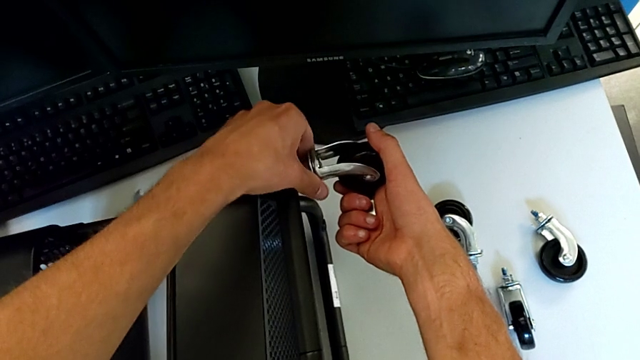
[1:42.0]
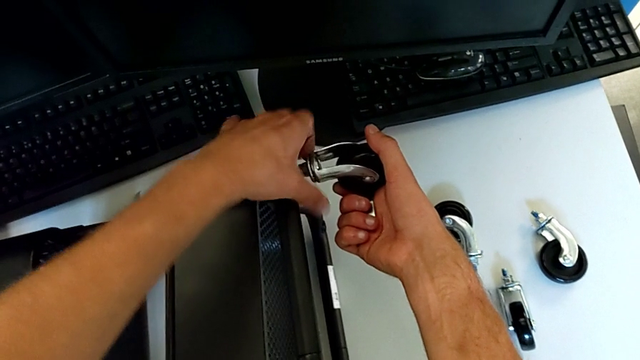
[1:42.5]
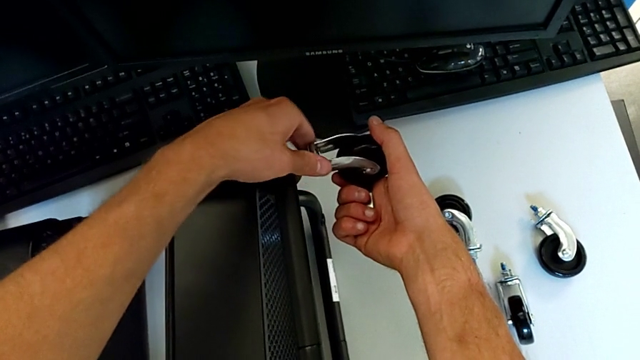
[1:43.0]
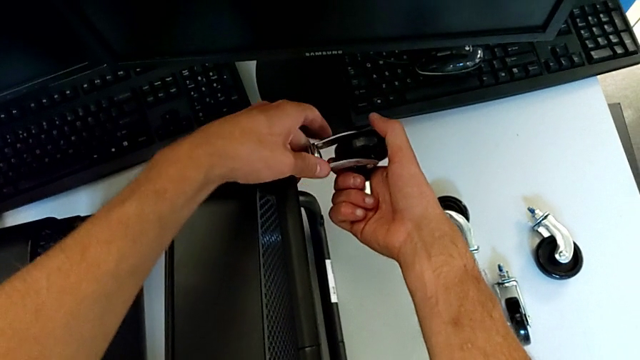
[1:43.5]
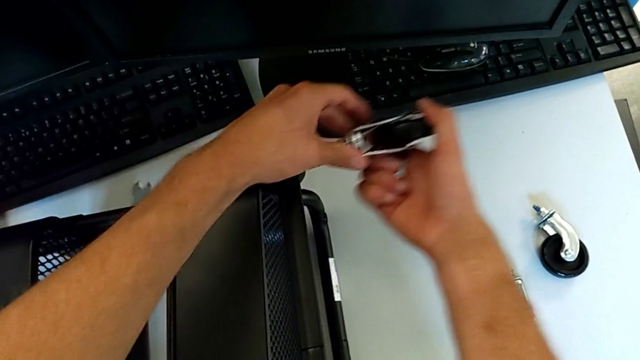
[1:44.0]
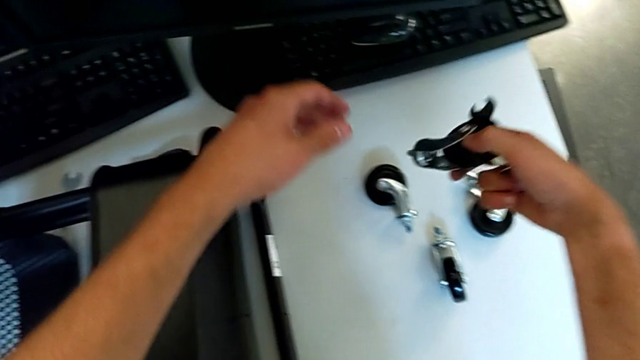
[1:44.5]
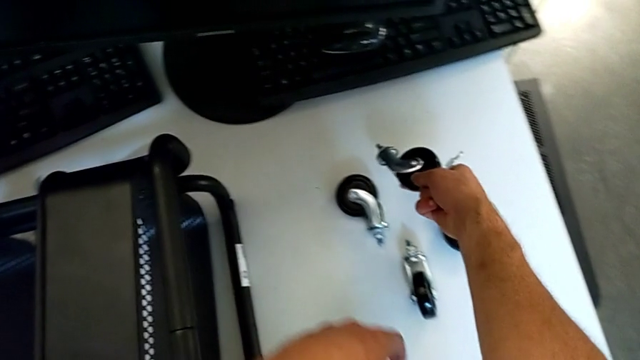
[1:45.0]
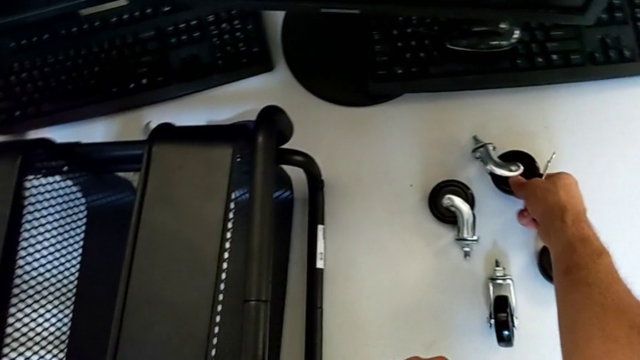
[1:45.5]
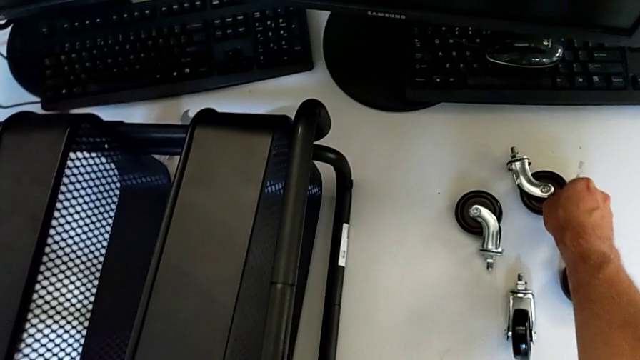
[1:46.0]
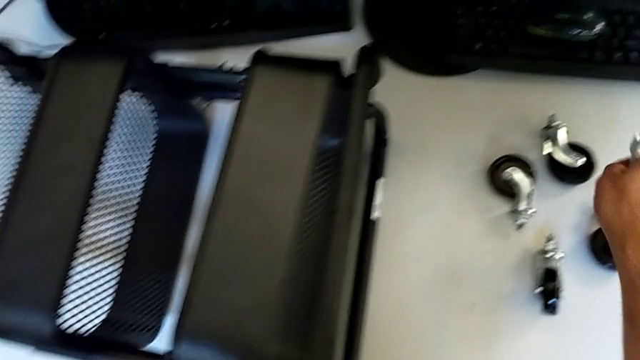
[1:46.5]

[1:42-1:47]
The camera wearer is disassembling the fourth wheel from the base frame. They unscrew the fourth wheel, disassemble it and place it.

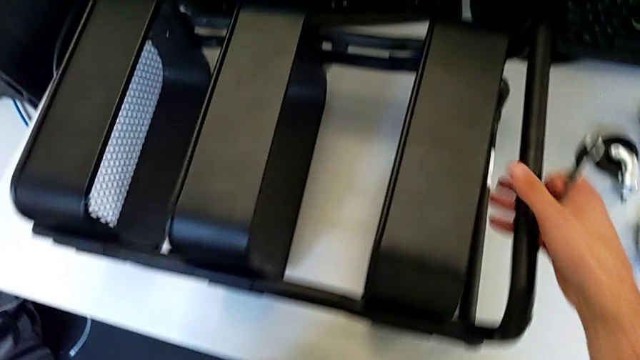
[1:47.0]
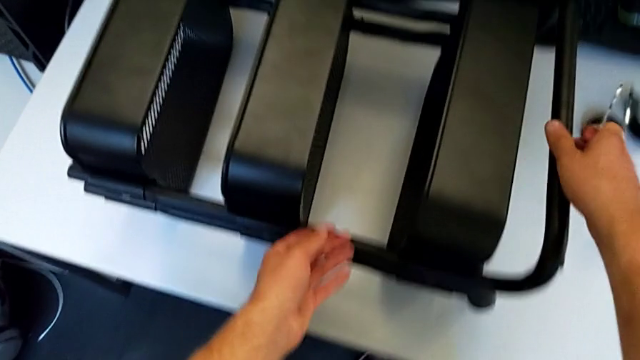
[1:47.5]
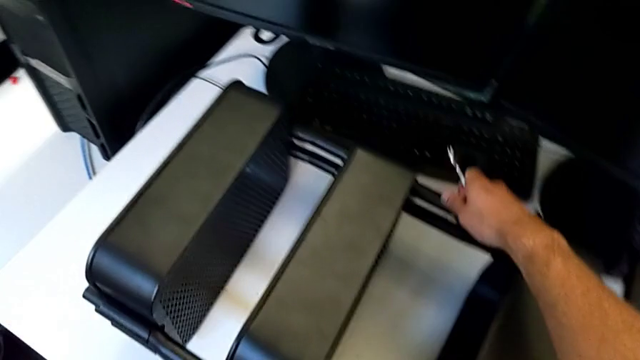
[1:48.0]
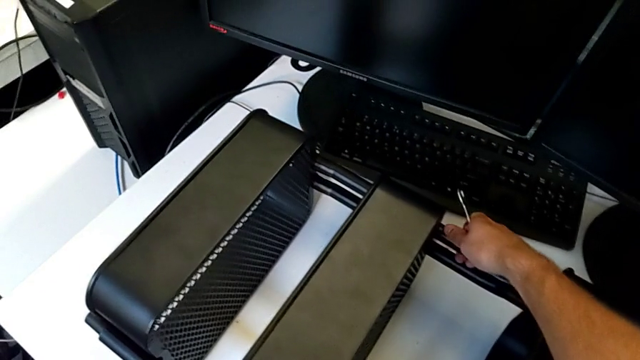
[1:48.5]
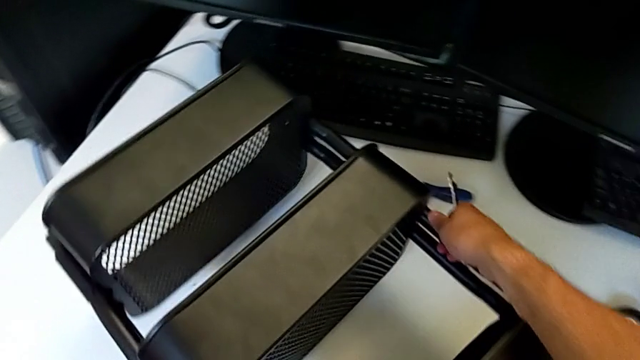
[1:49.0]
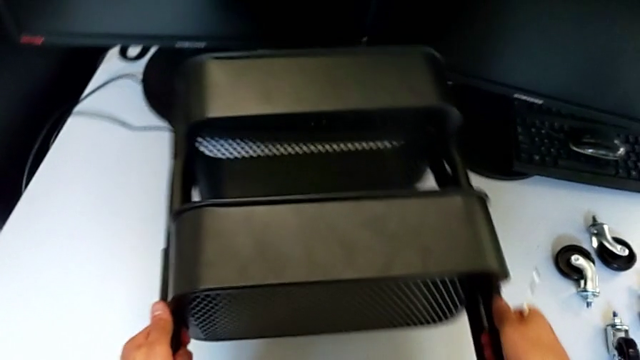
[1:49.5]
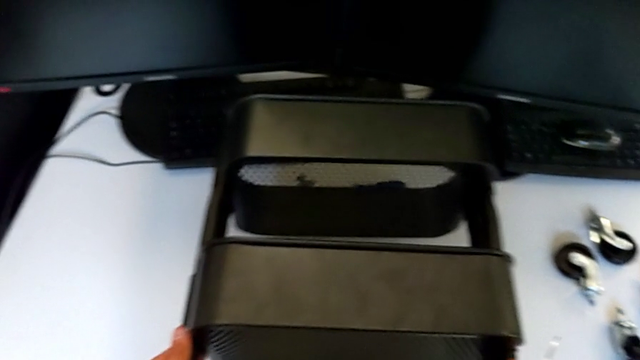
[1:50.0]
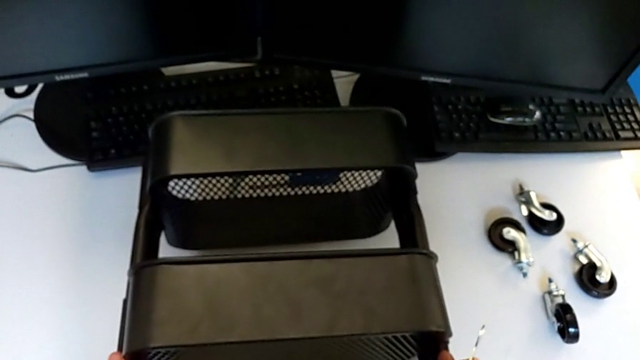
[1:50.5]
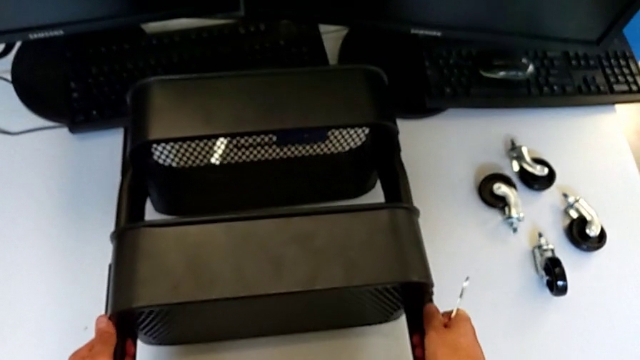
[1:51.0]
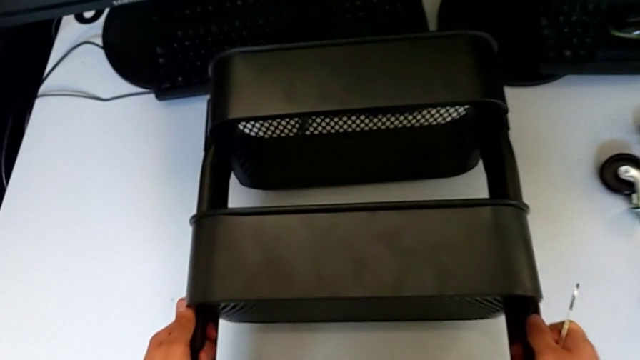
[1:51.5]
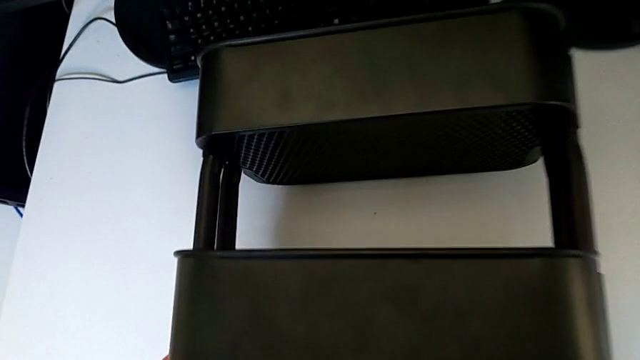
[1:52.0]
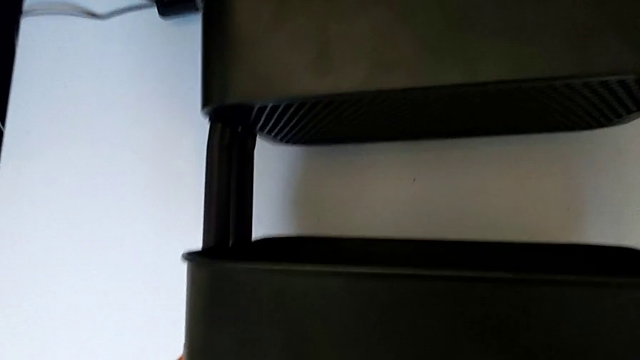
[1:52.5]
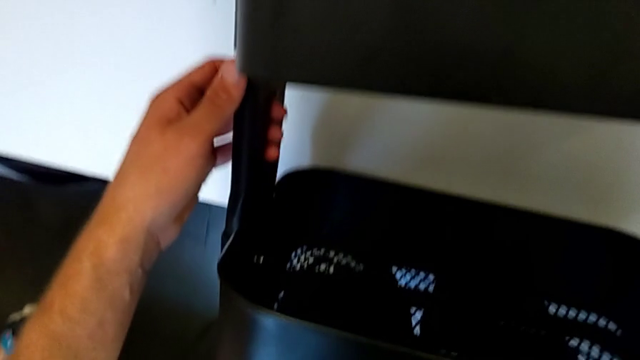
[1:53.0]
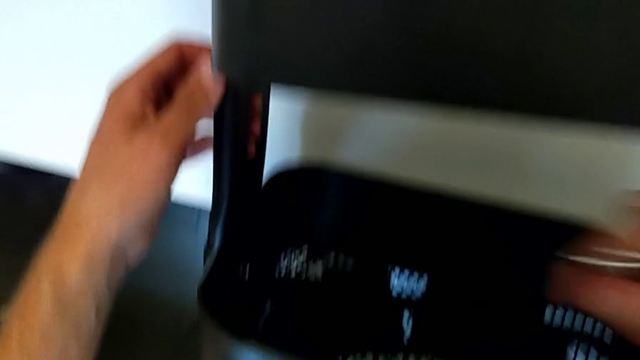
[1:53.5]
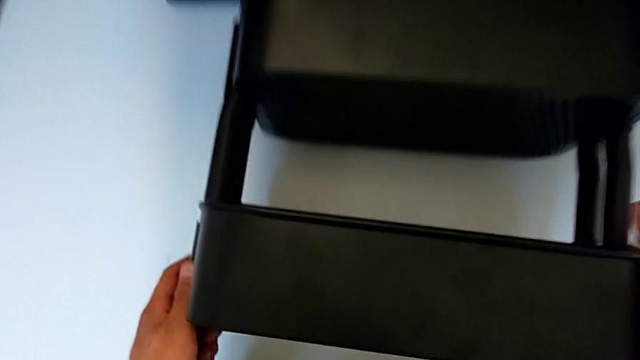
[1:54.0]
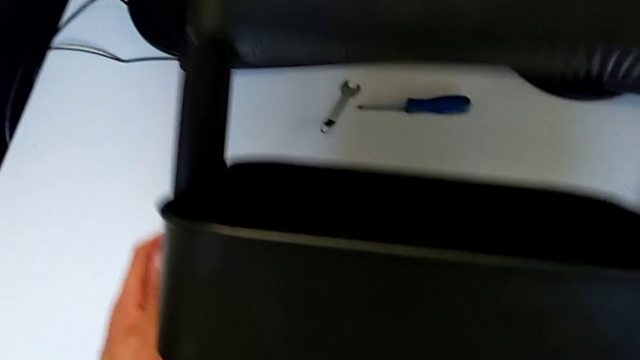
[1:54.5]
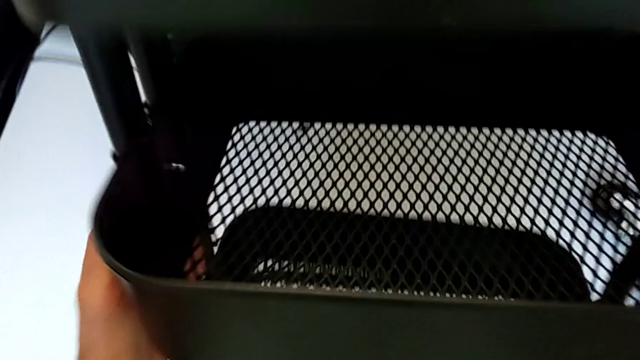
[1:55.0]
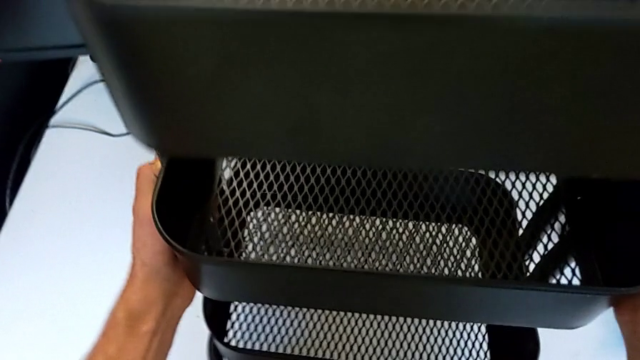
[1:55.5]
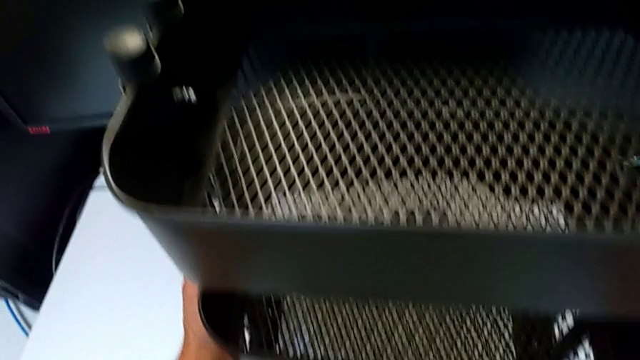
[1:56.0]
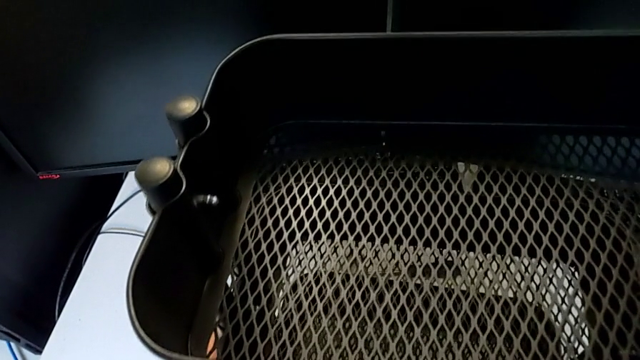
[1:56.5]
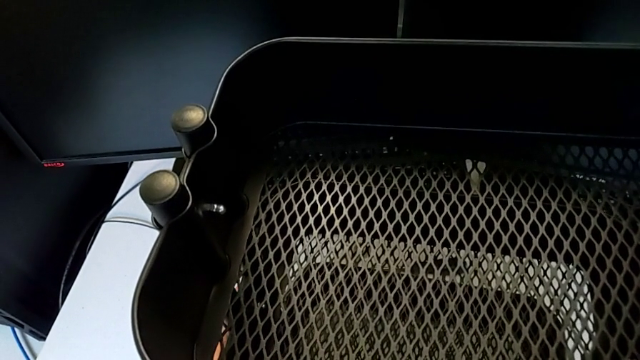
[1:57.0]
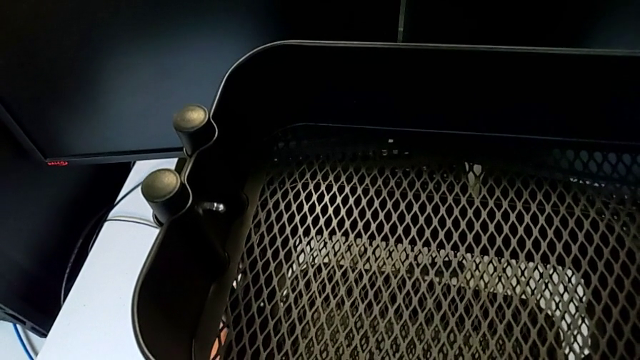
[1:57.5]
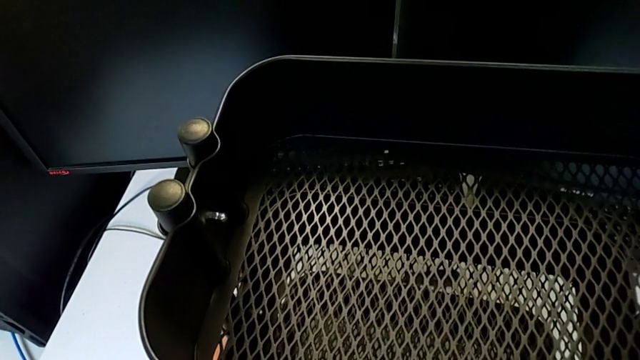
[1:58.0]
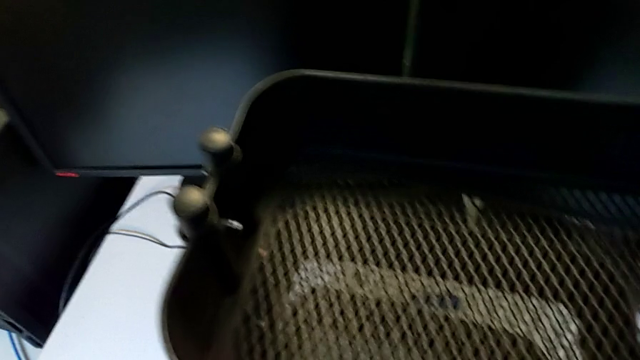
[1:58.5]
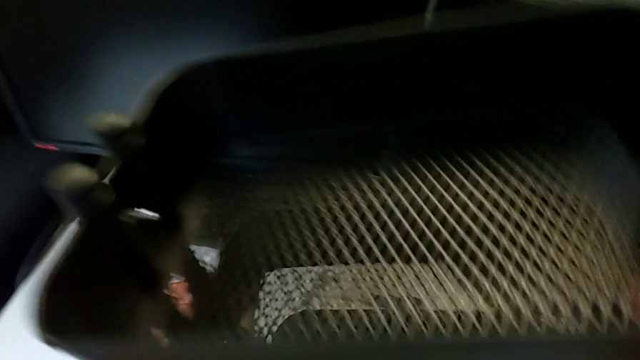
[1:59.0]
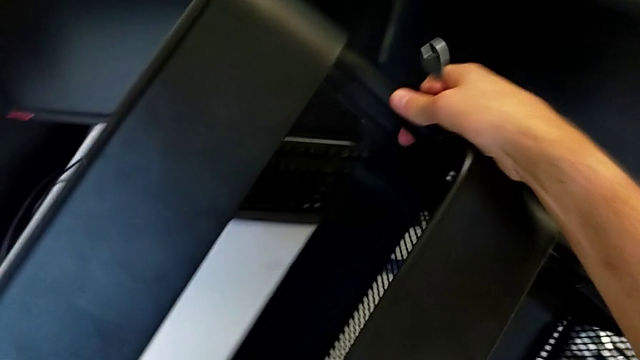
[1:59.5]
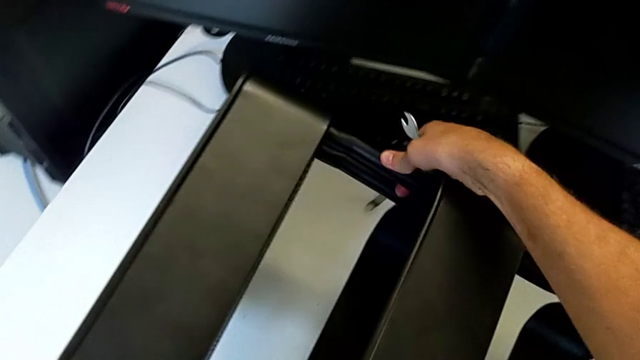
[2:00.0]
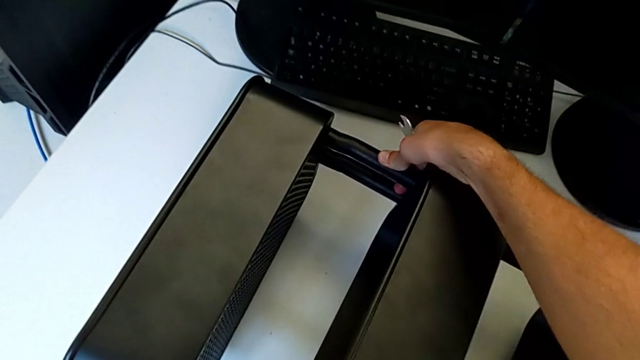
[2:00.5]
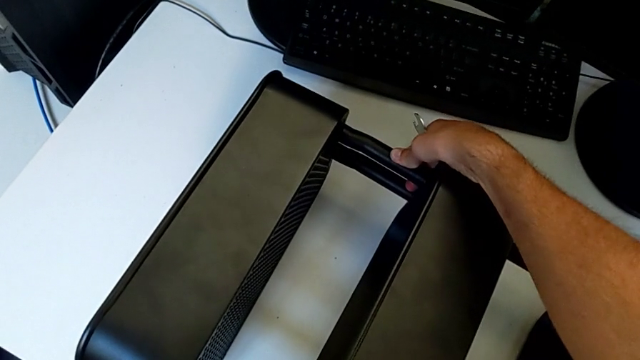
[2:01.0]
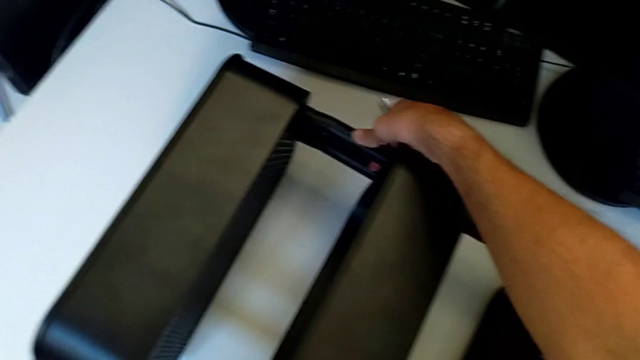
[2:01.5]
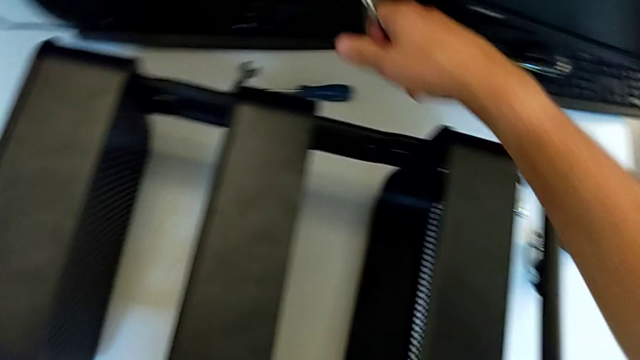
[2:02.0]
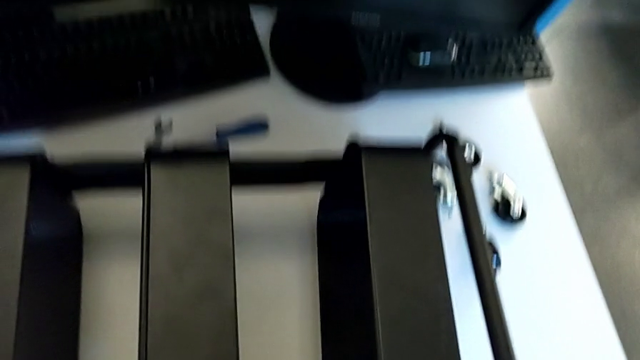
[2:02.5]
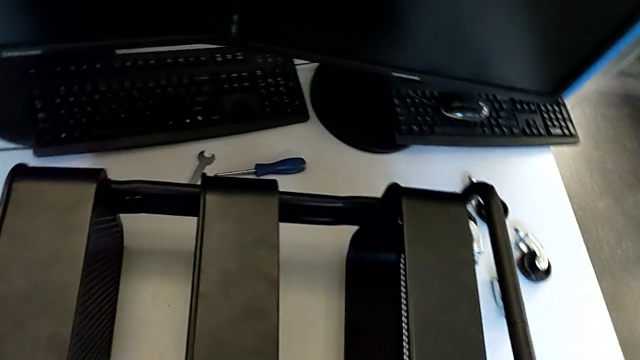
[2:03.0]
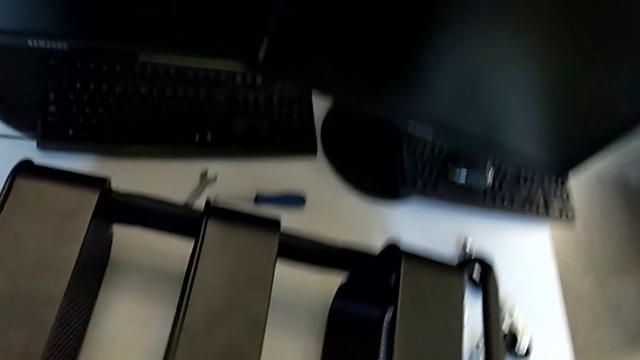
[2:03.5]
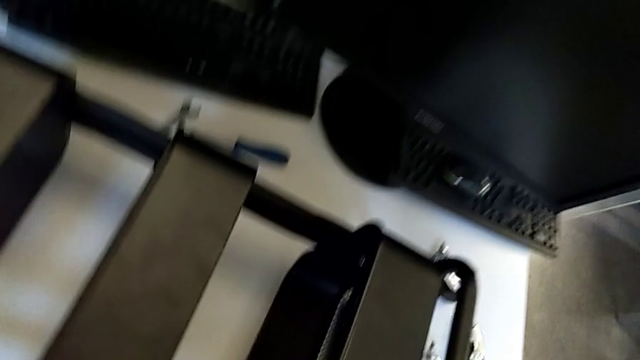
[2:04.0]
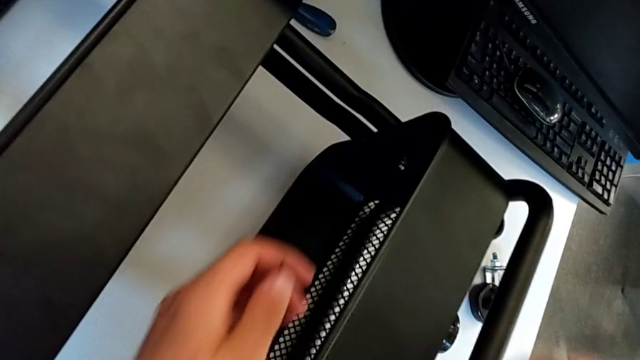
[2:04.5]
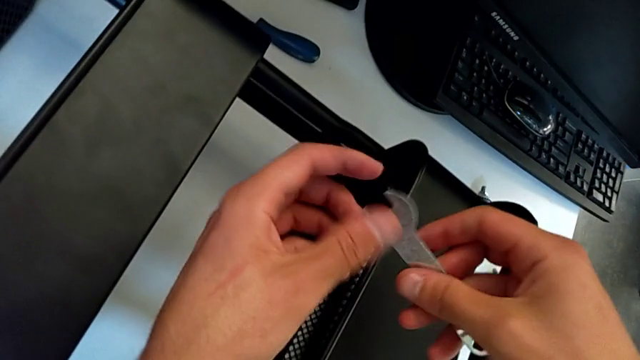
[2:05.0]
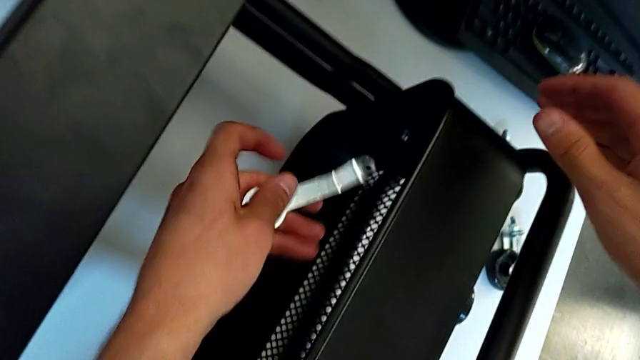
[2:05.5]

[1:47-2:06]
The camera wearer is disassembling the first bolt from the middle tray. They grab the utility cart, rotate it, place it, wrongly rotate it, rotate it and begin to insert the hexagonal wrench.
